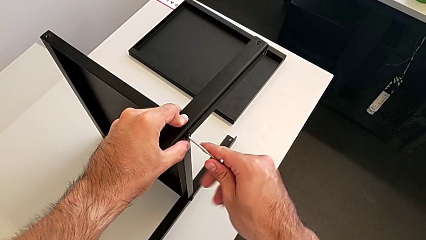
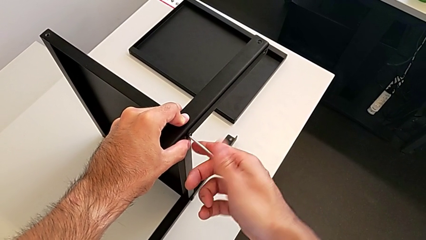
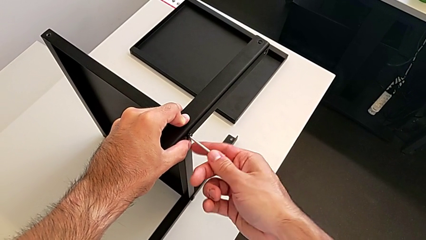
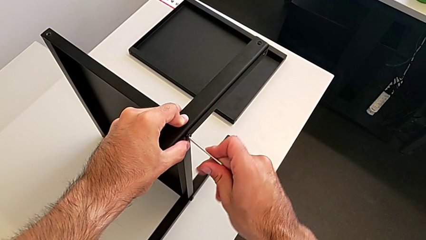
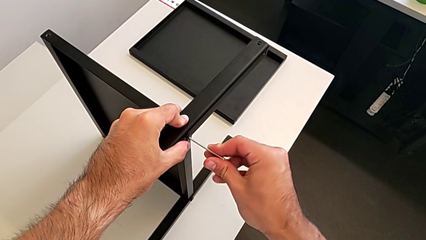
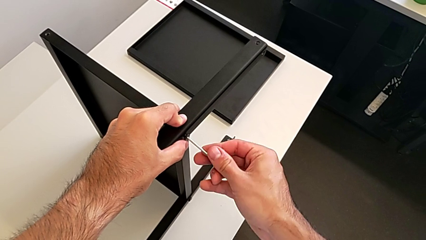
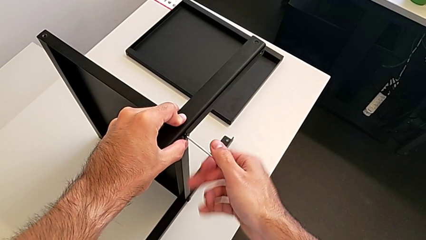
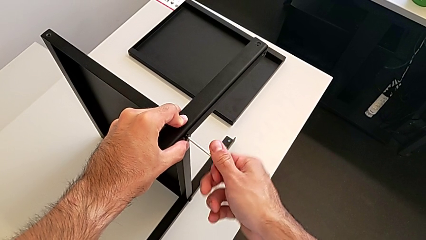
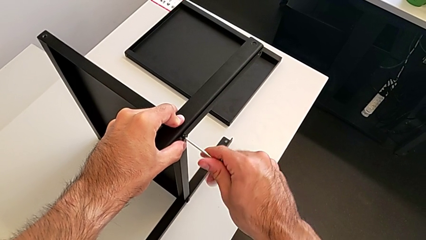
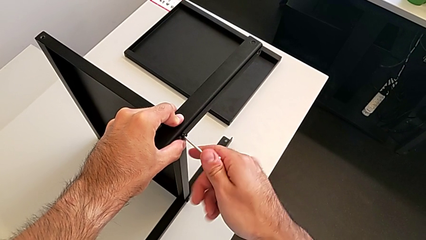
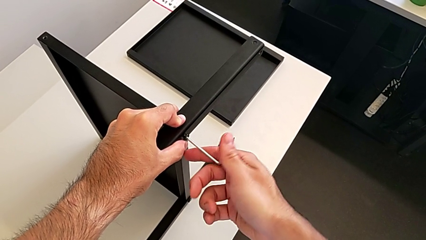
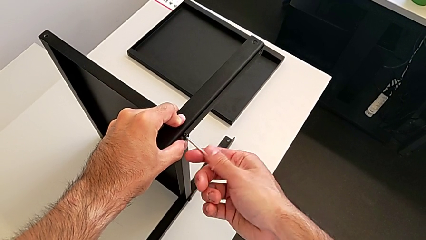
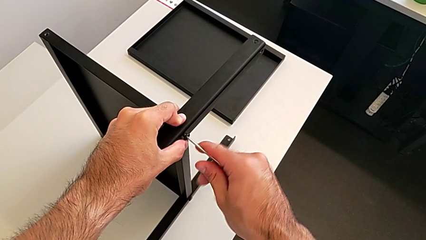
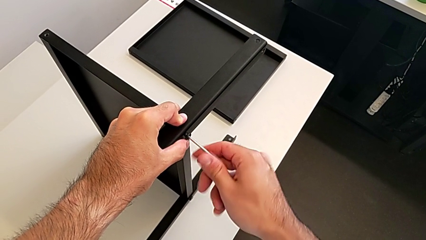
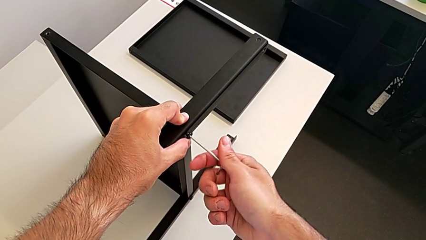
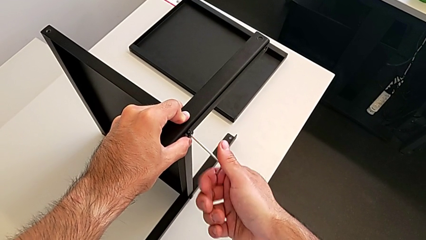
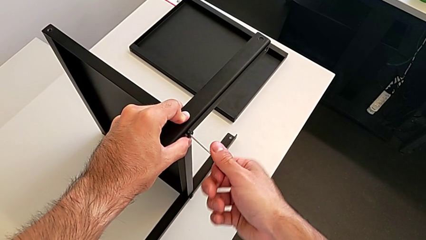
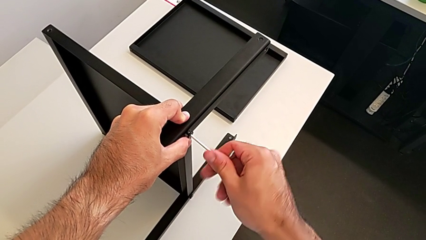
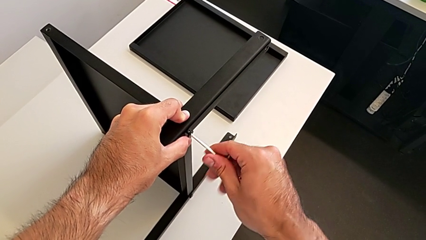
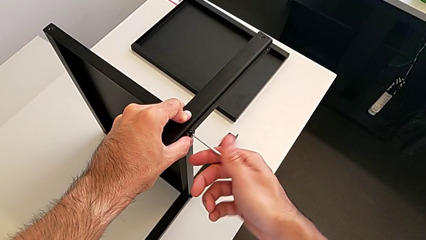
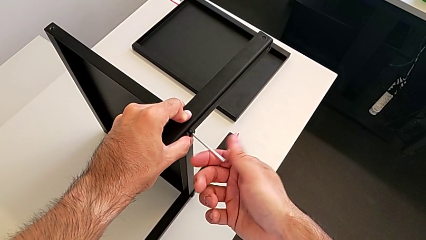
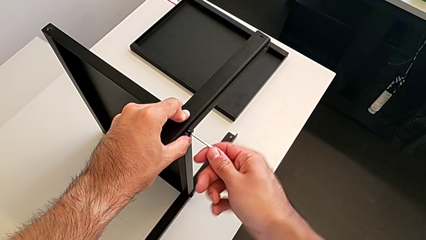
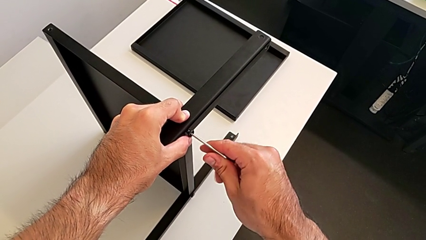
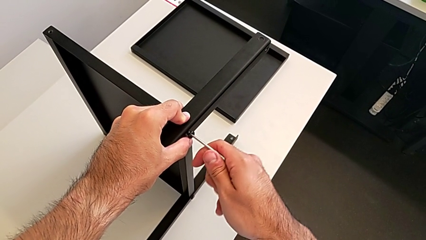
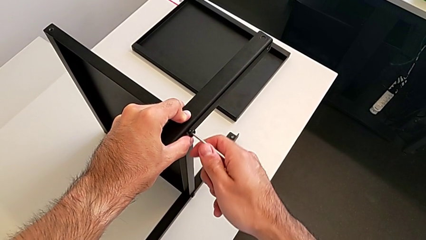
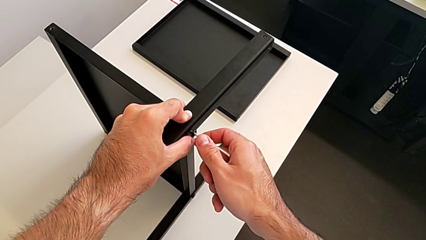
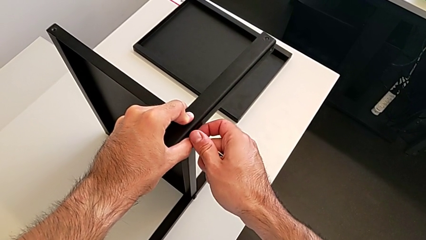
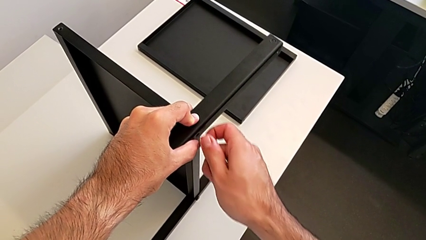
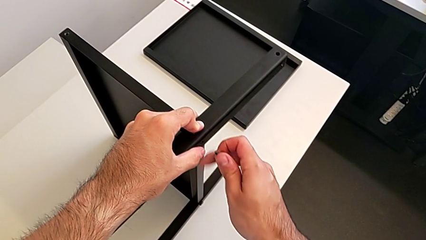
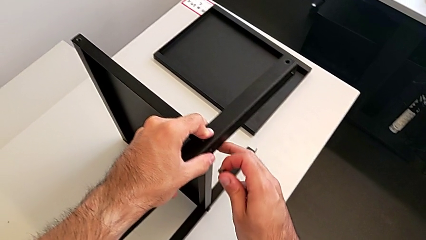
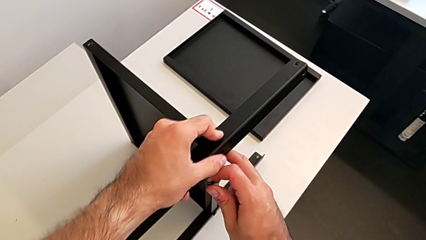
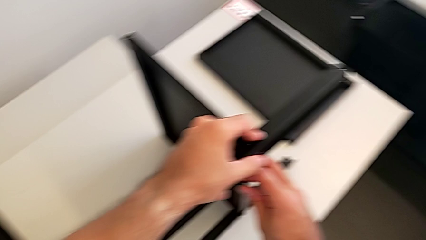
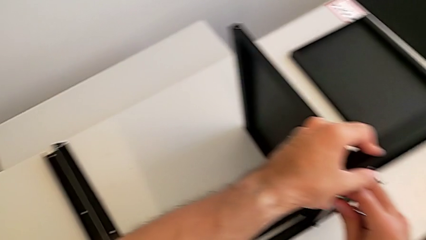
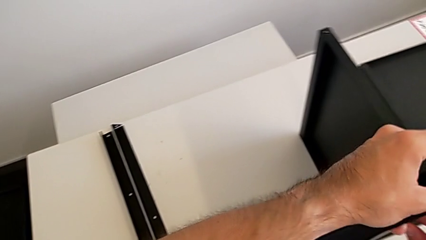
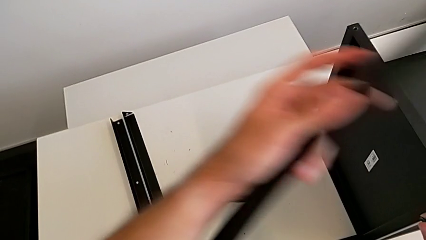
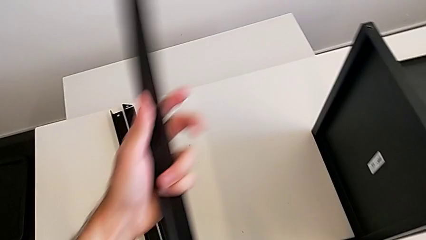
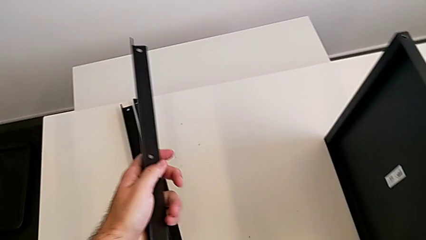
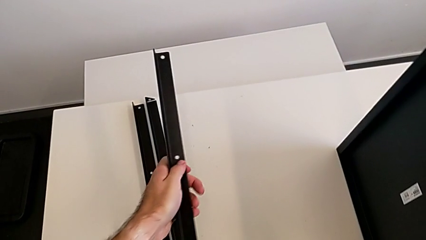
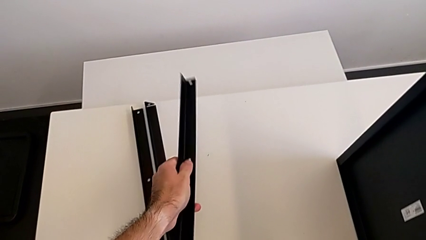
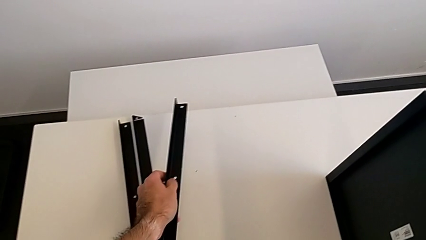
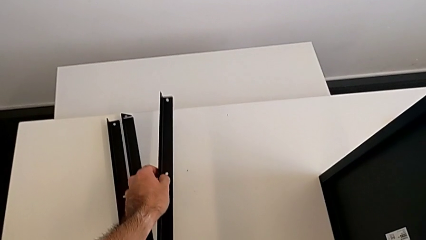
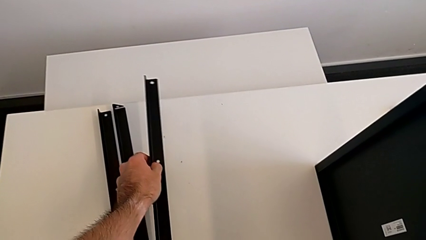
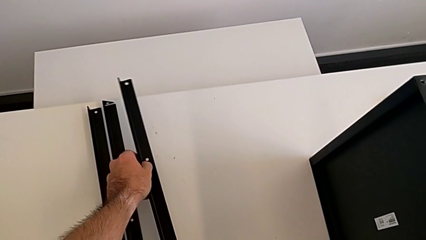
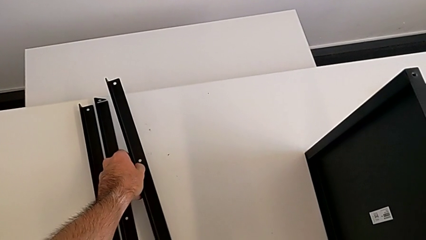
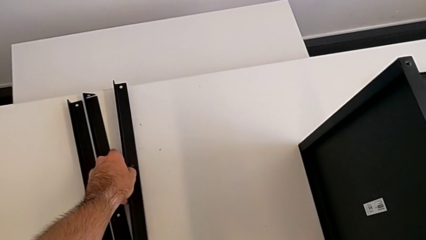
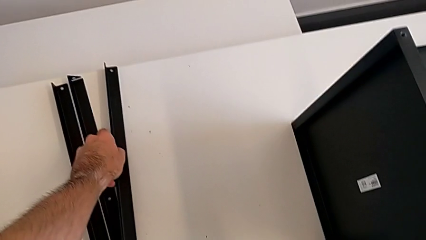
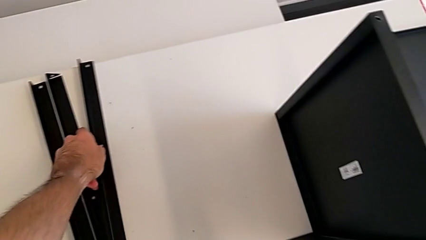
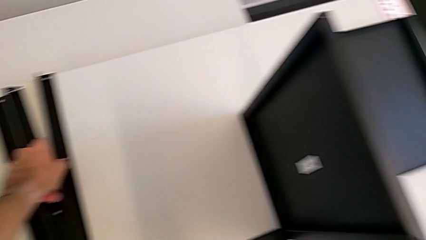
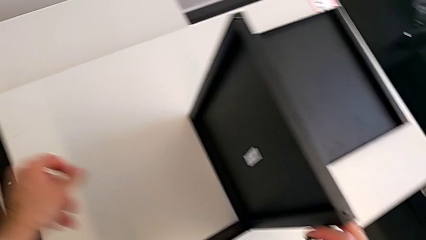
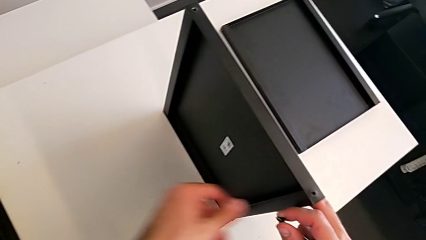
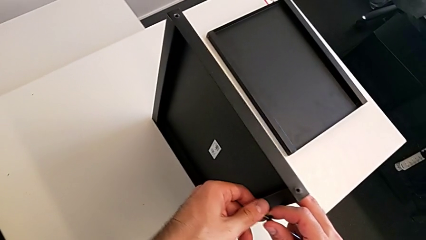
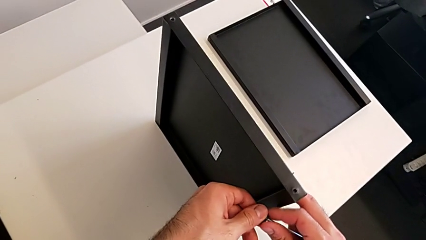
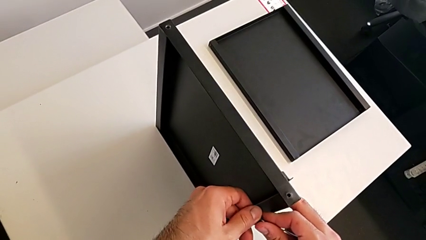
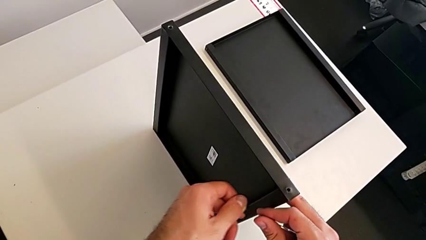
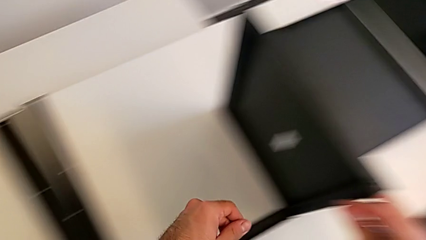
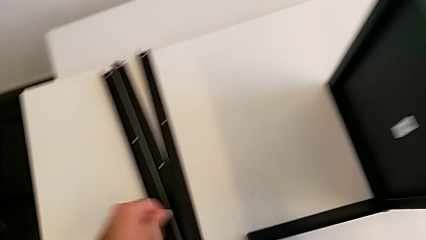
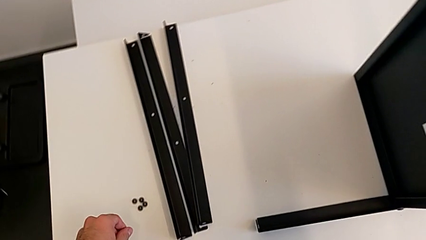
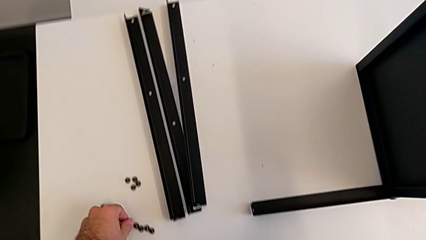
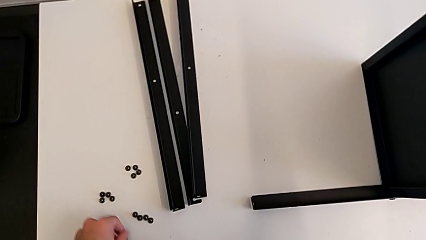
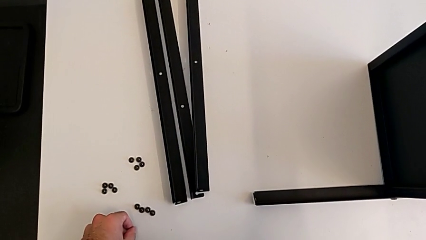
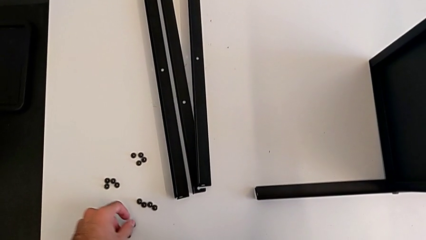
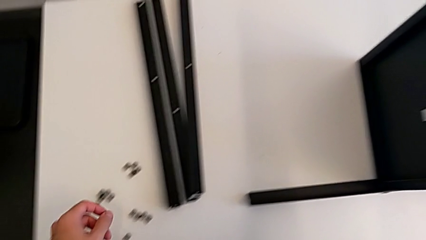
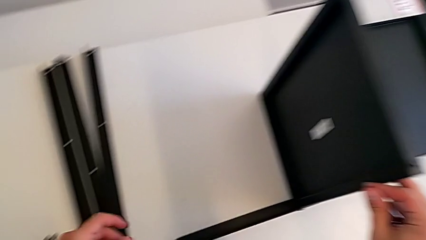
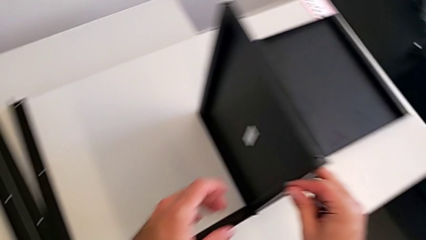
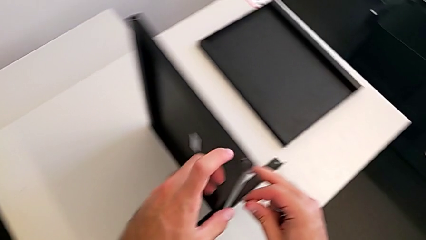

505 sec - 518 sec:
The camera wearer is assembling the third leg with the Allen key. They keep unscrewing the hex socket head, disassemble it with the right hand, withdraw the Allen wrench with the right hand, disassemble the third leg, place the leg and place the hex socket head.

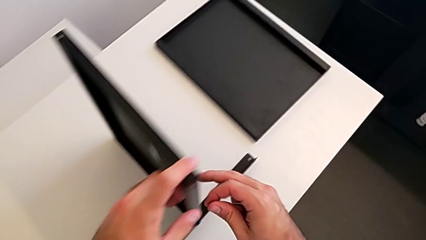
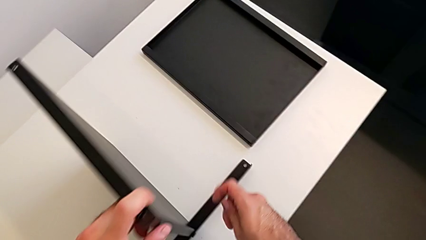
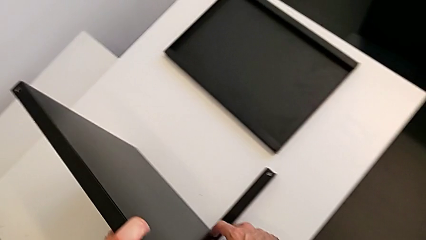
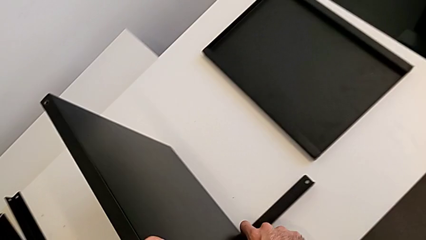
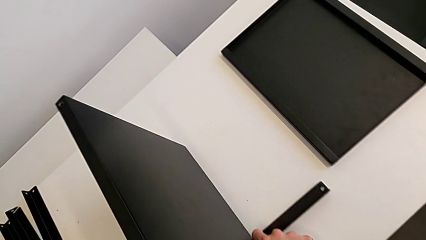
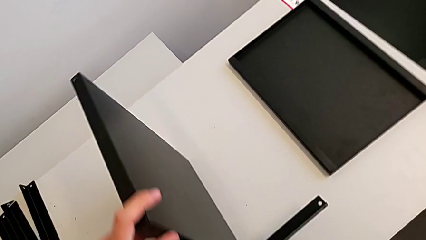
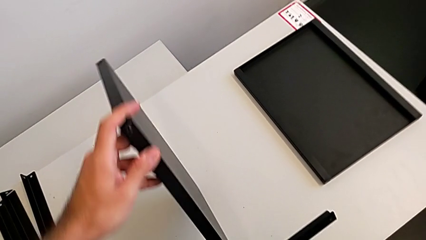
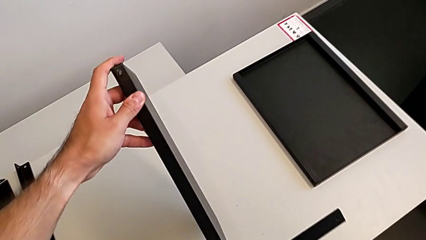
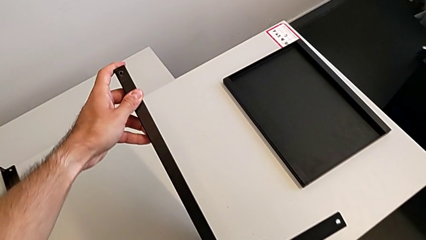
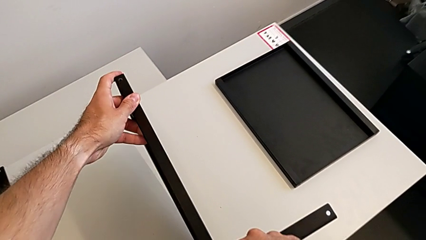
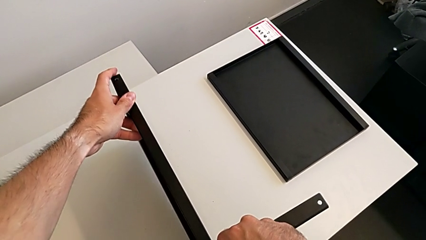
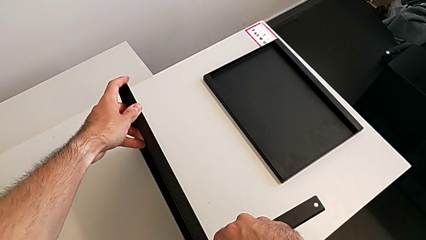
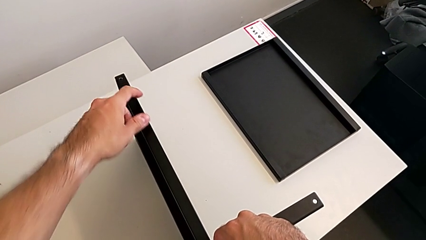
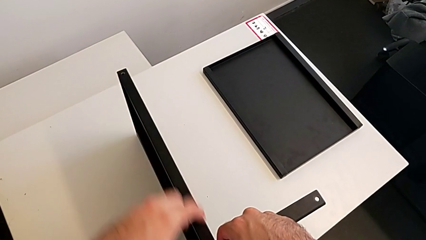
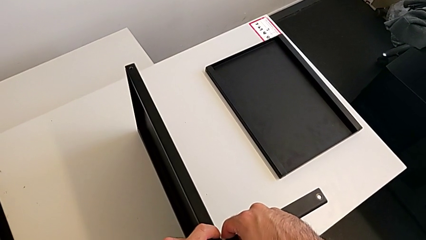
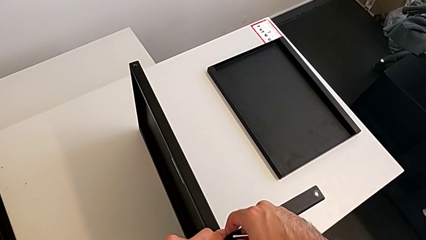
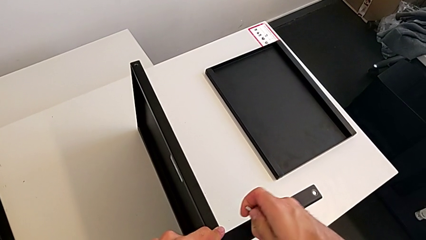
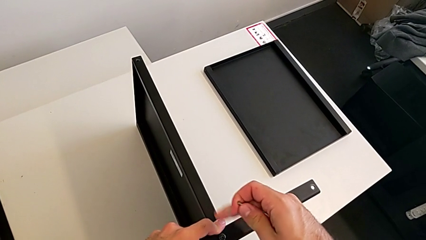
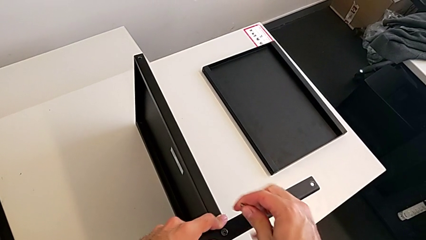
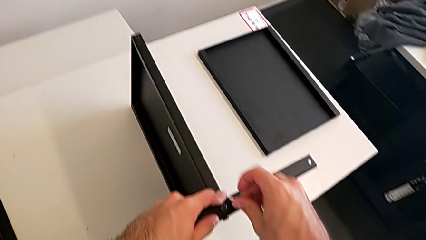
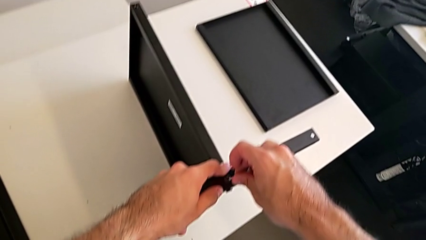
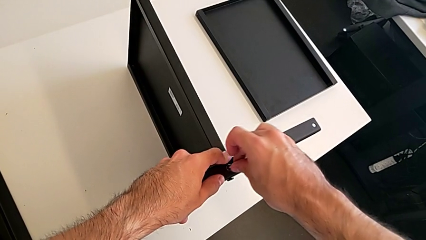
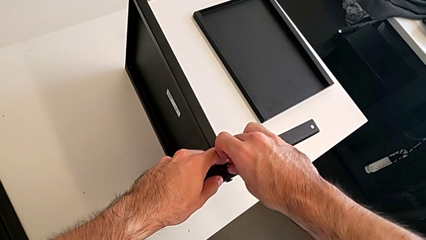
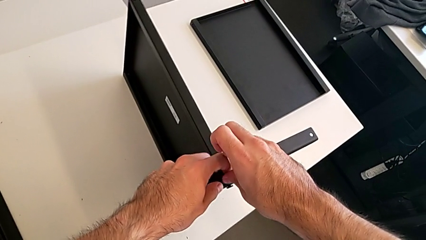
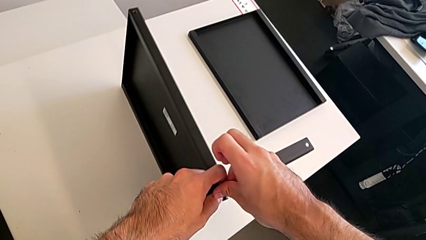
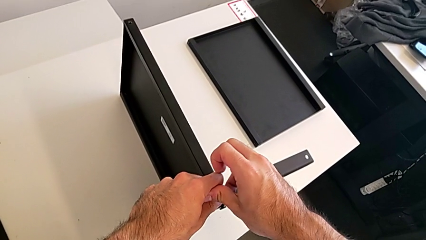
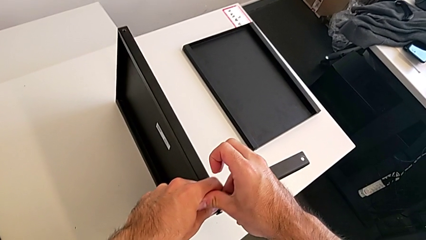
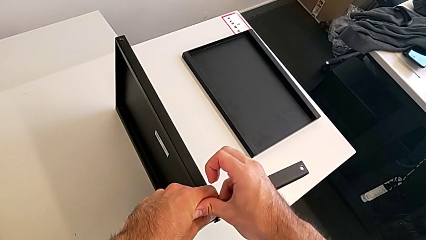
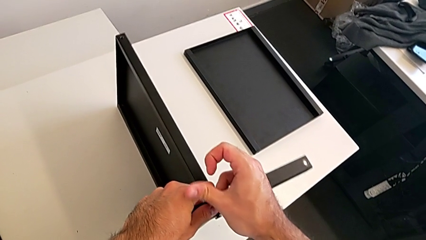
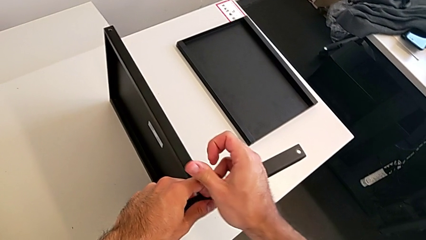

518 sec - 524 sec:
The camera wearer is assembling the fourth leg with the Allen key. They rotate the nightstand and insert the Allen wrench.
